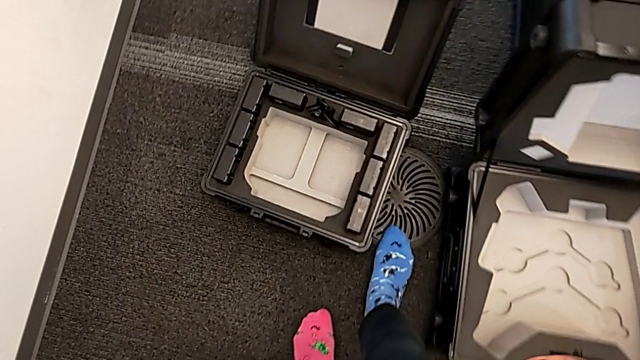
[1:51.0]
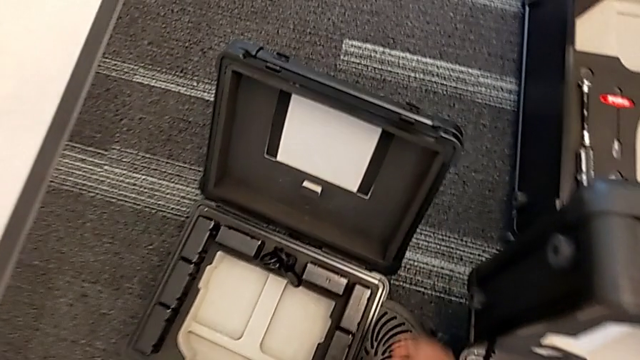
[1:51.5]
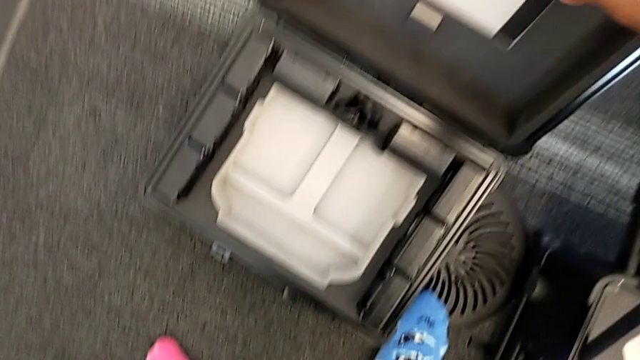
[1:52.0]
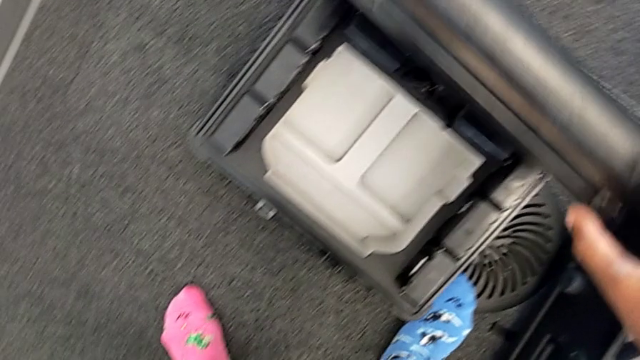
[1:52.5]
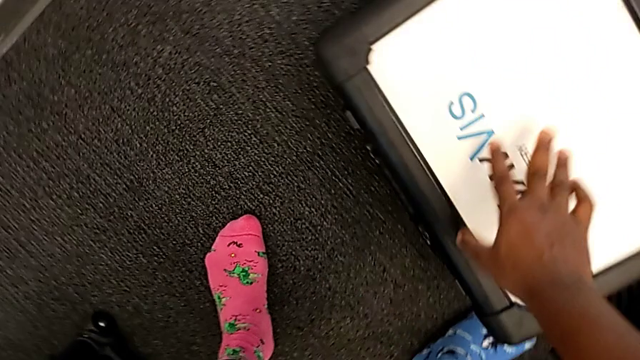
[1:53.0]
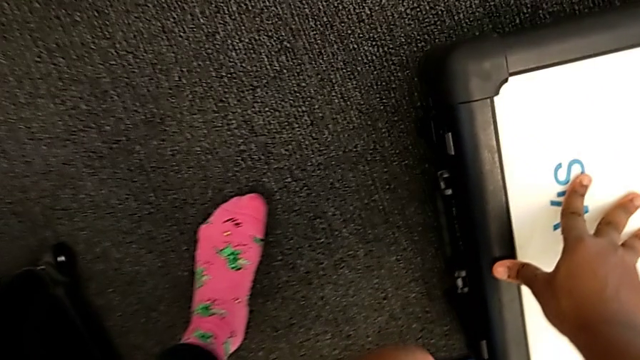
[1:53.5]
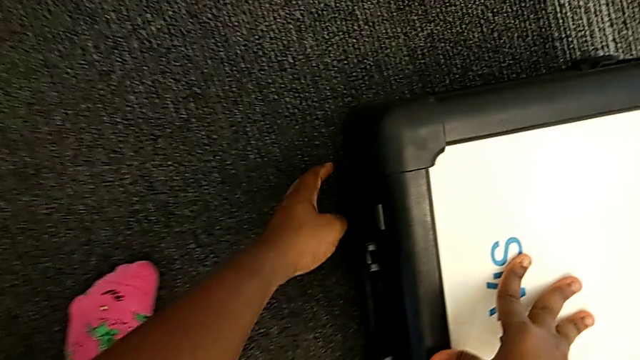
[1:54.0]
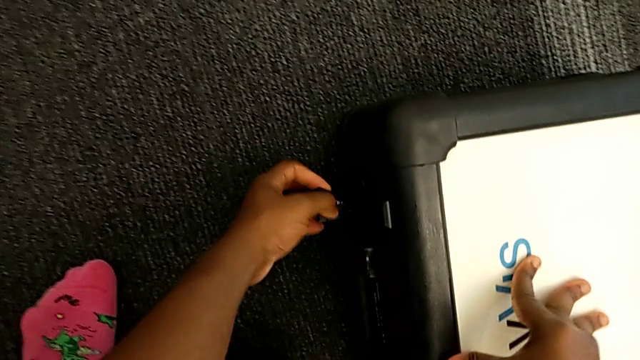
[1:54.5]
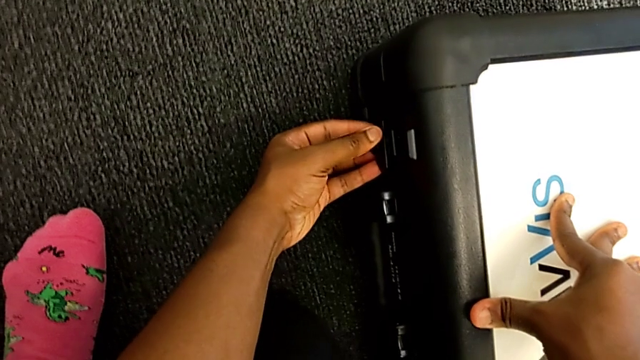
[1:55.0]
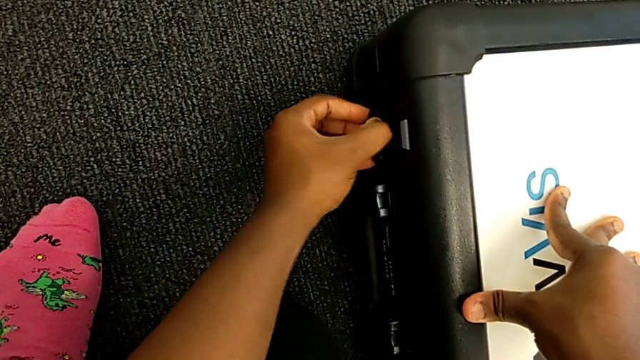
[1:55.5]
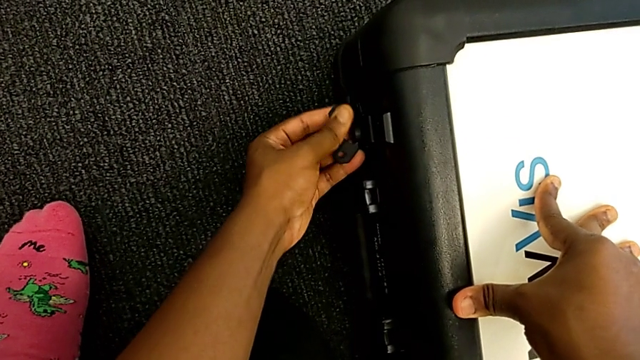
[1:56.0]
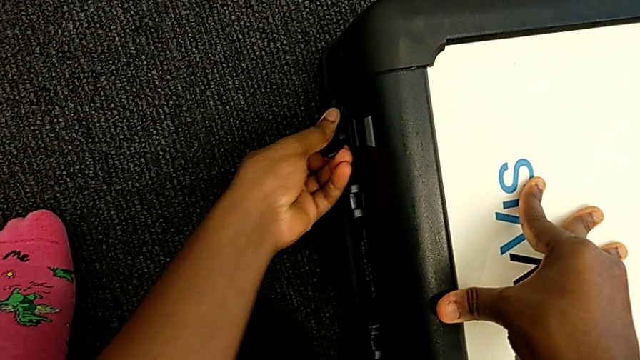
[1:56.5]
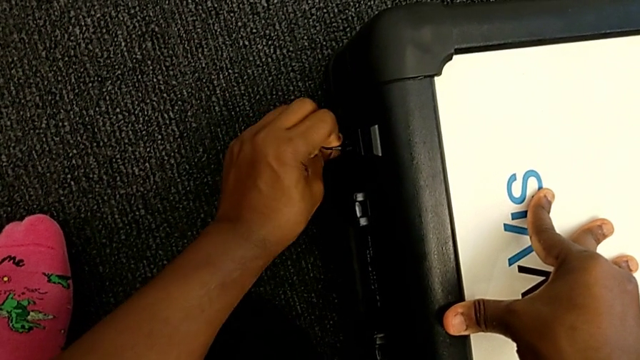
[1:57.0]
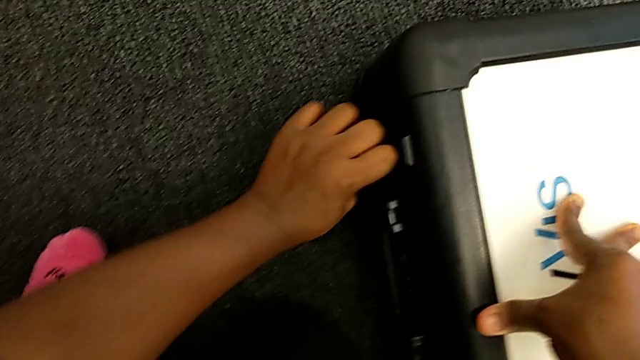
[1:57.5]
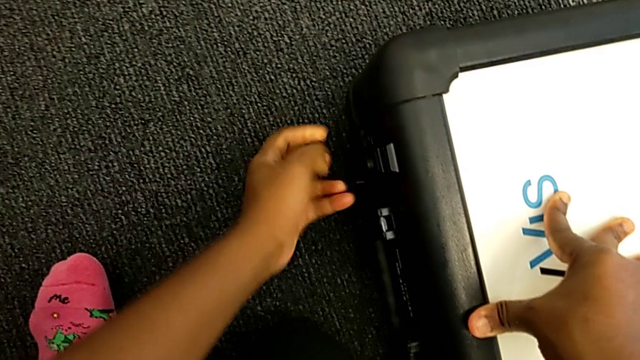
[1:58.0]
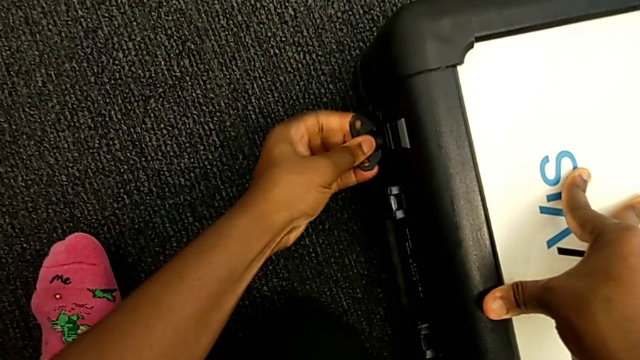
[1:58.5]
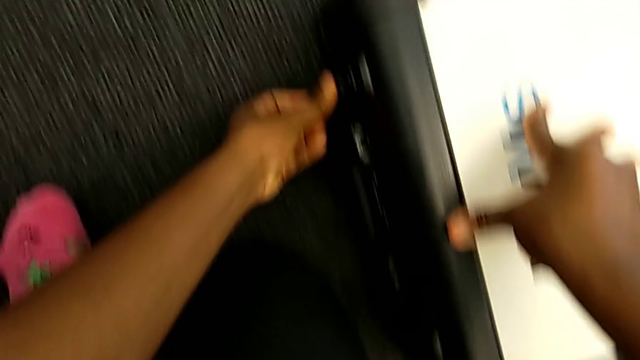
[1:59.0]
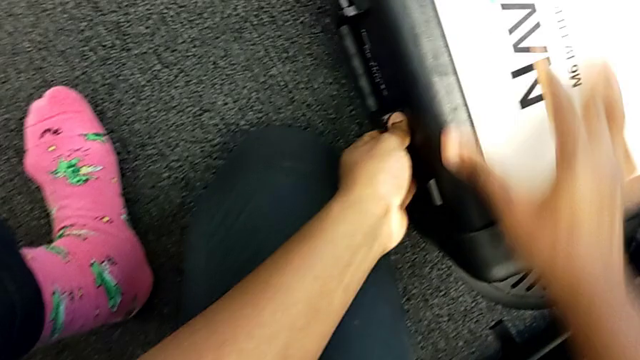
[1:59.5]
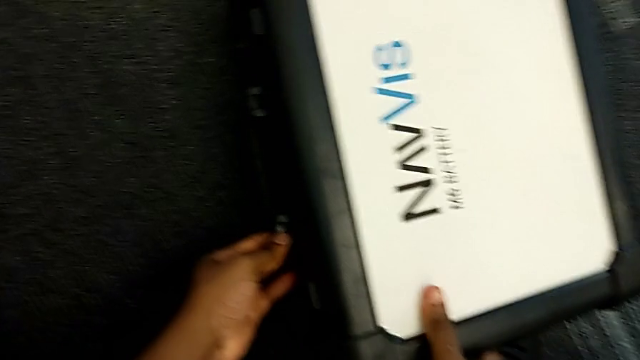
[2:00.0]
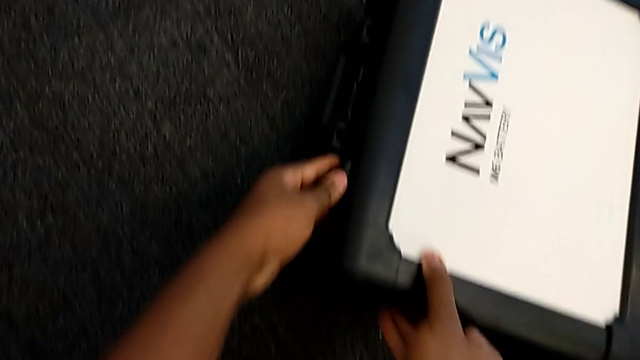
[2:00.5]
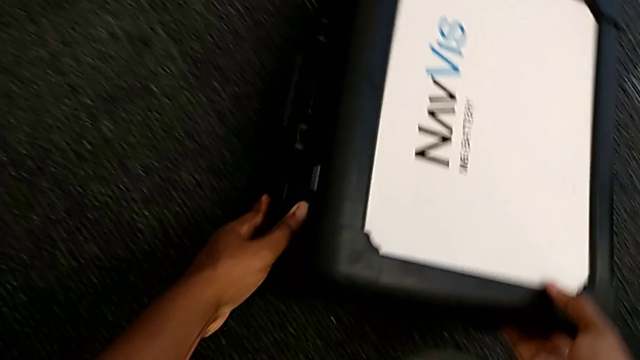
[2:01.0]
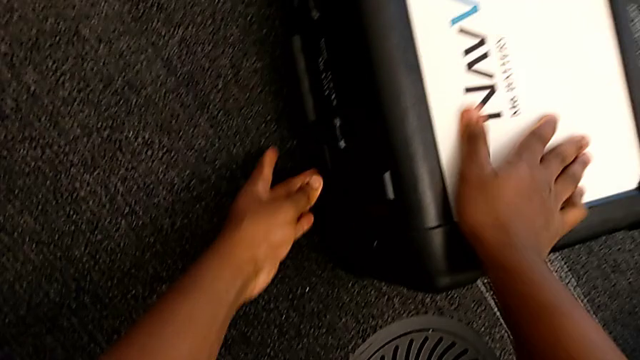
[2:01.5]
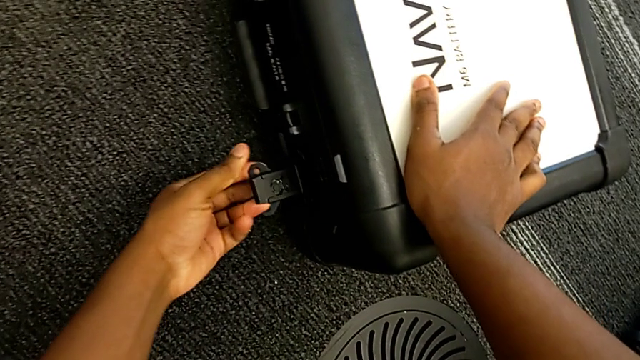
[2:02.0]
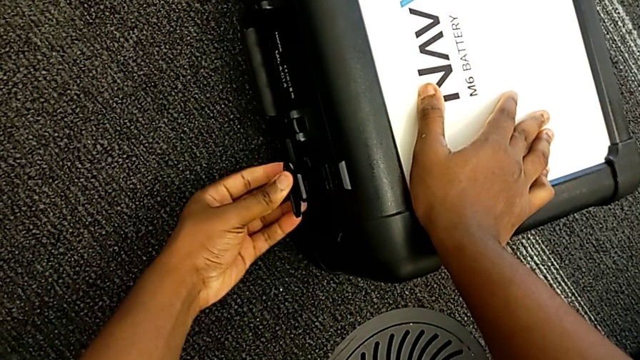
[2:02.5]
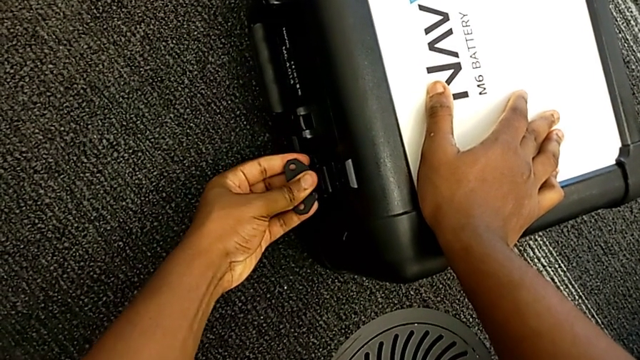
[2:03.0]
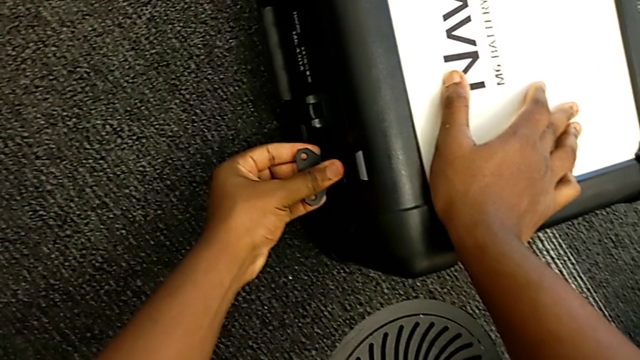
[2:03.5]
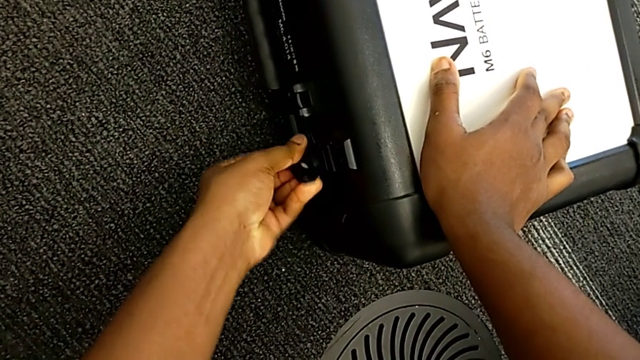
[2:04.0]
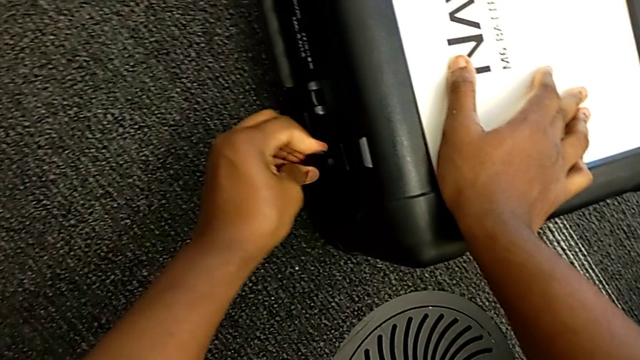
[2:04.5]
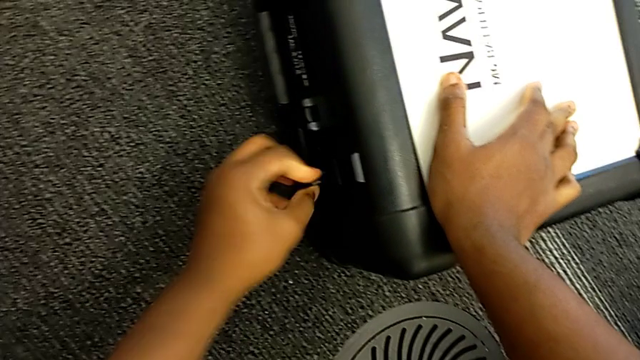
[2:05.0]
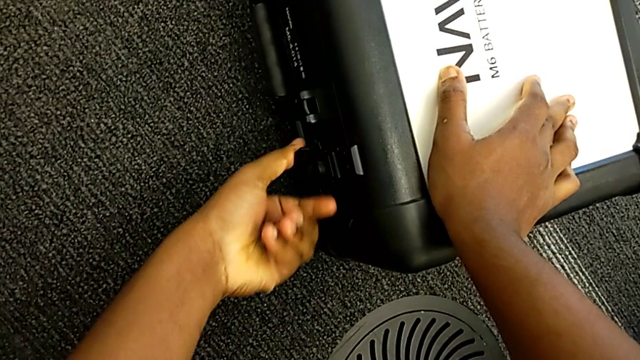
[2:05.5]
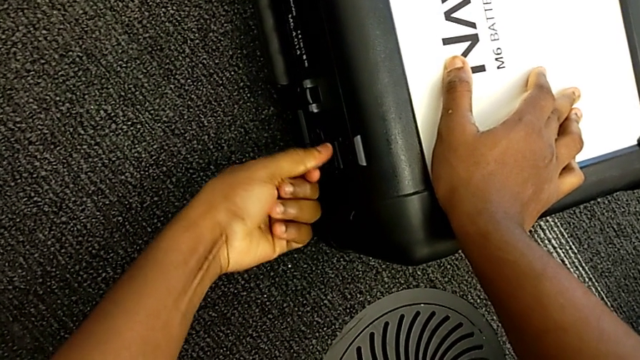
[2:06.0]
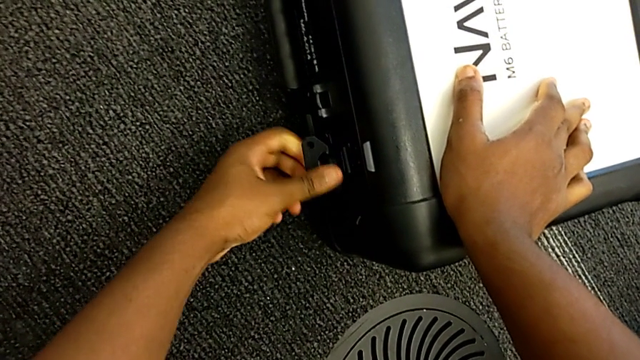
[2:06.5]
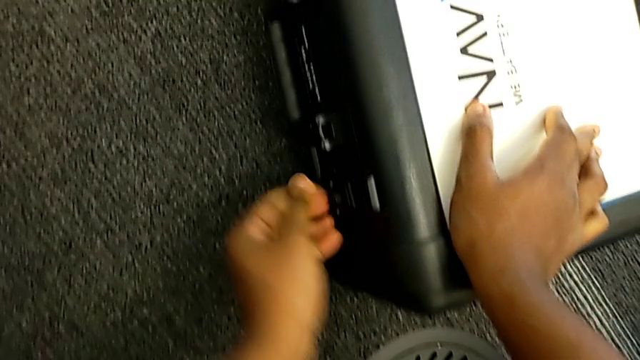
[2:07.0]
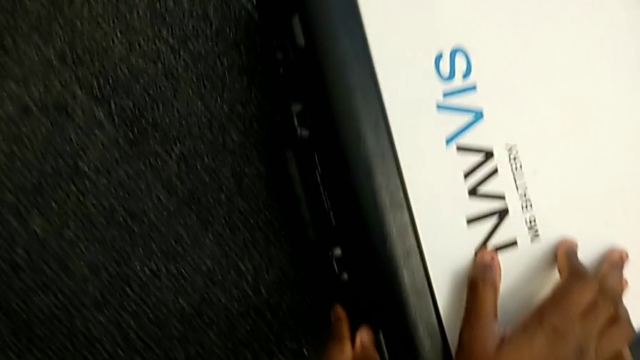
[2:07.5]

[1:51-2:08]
The camera wearer is removing the batteries. They close the battery box and lock it.

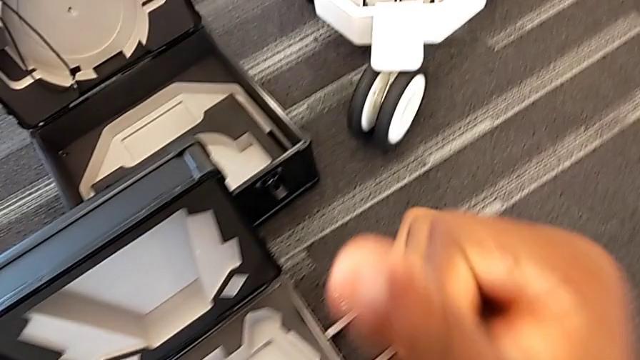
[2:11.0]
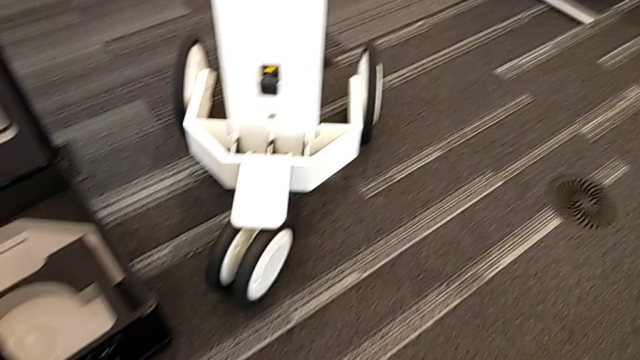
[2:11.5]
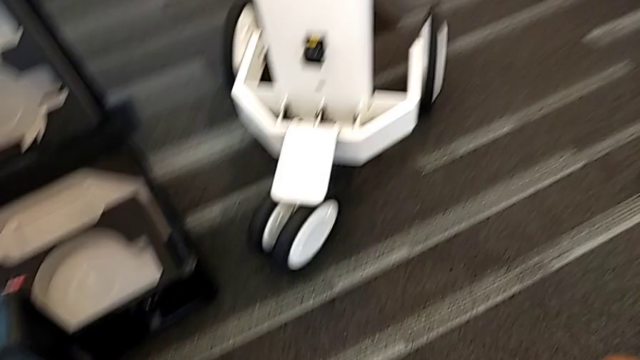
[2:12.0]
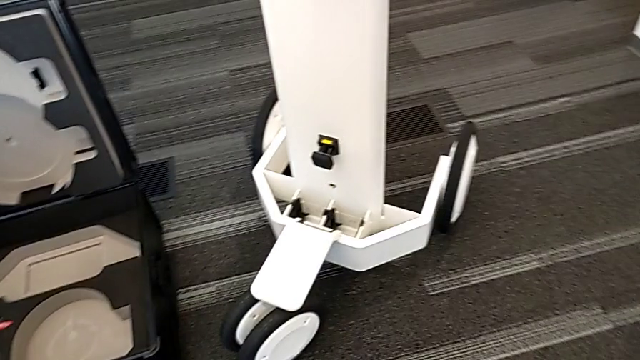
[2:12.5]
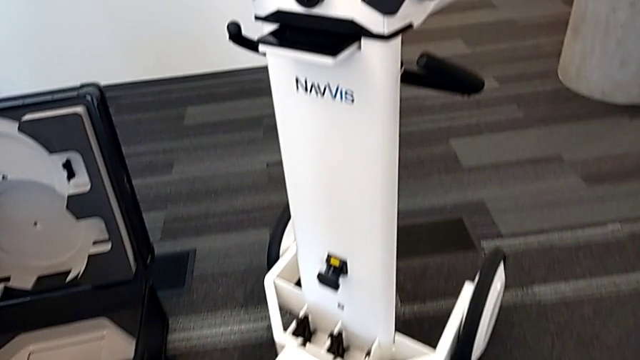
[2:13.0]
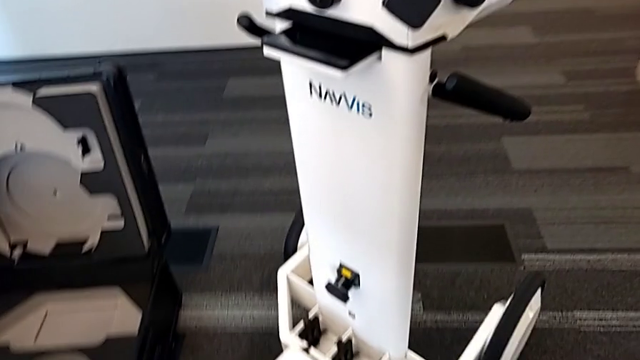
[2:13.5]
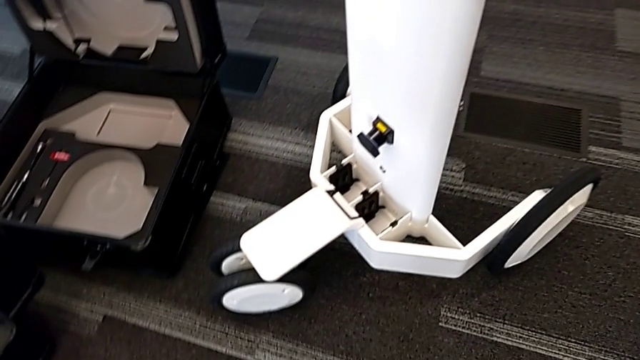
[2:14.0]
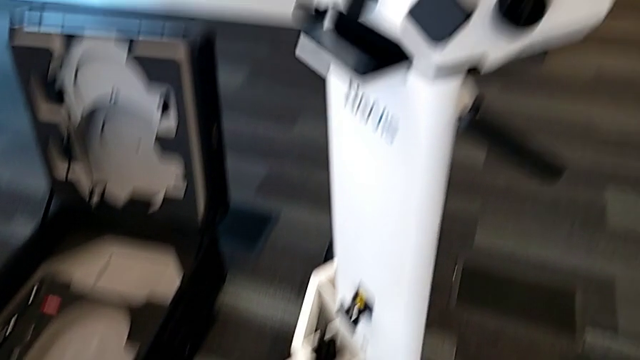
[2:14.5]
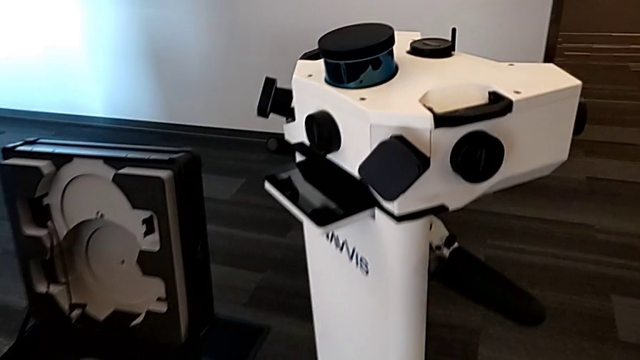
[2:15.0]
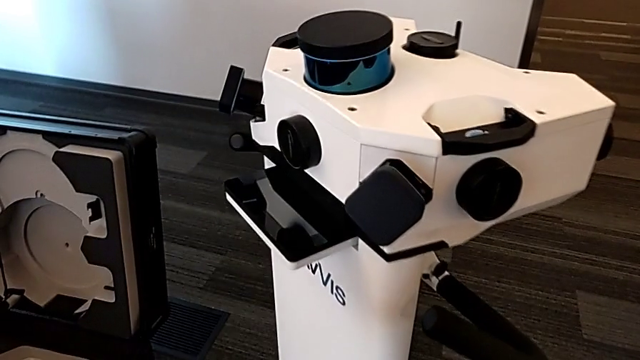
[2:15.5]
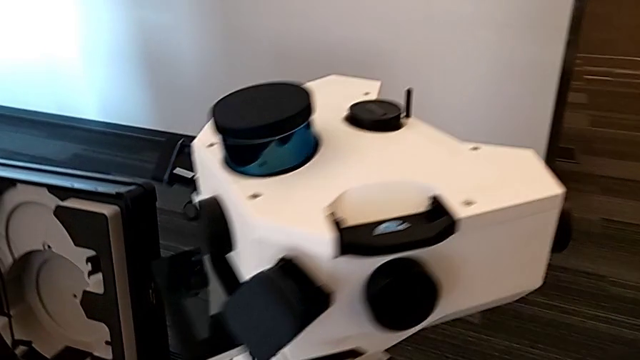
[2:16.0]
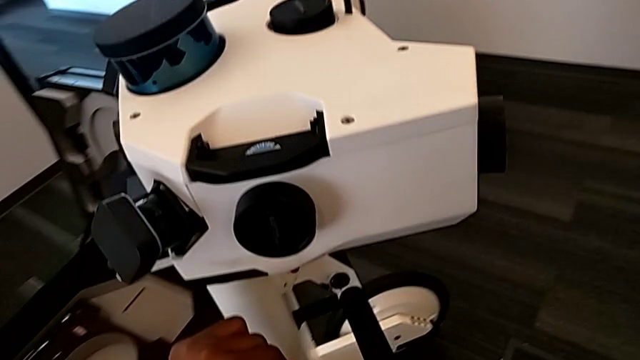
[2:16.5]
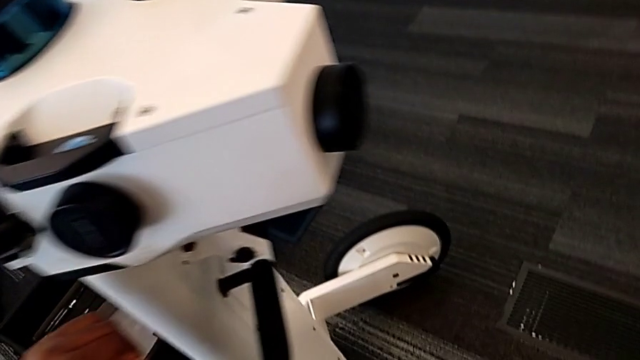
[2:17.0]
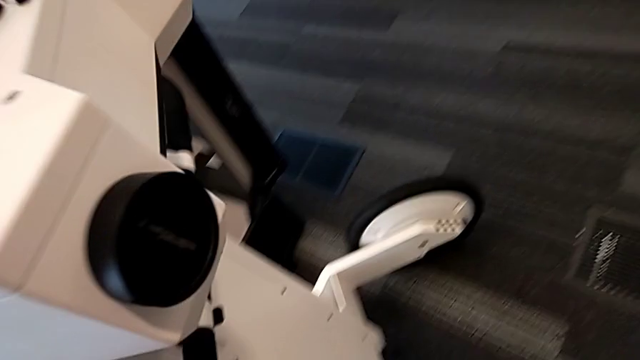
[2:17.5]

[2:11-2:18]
The camera wearer is disassembling the laser scanner.
